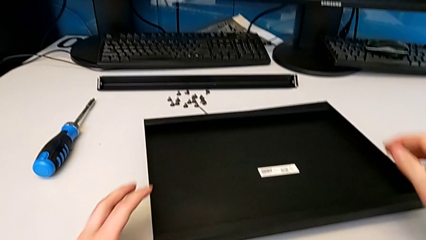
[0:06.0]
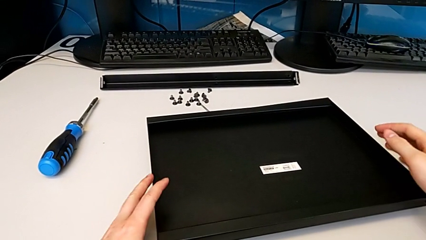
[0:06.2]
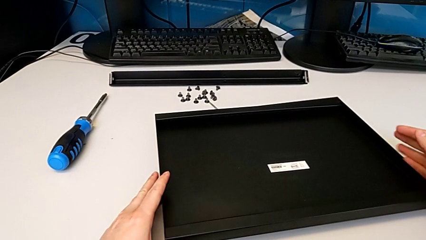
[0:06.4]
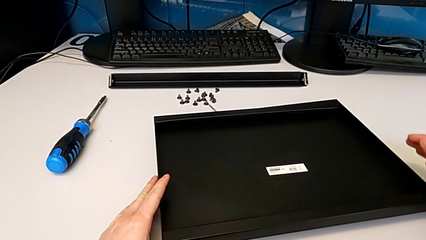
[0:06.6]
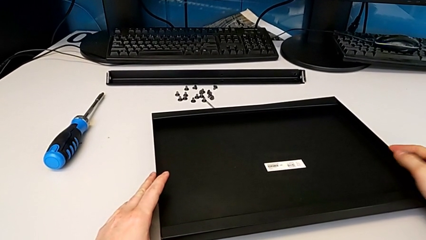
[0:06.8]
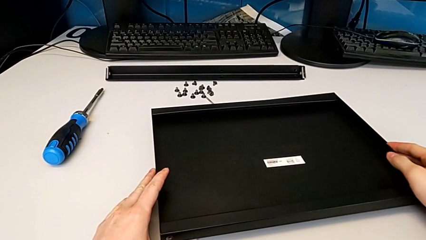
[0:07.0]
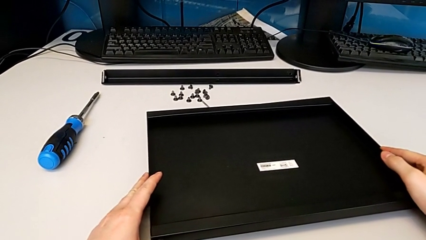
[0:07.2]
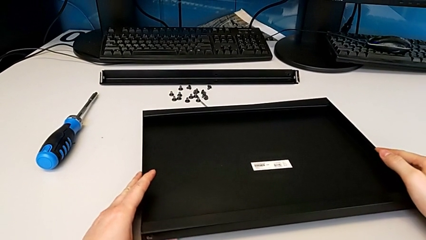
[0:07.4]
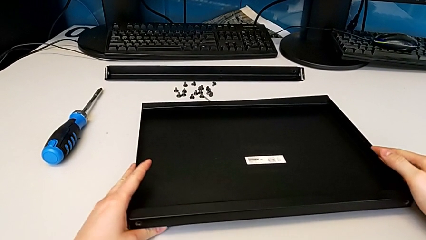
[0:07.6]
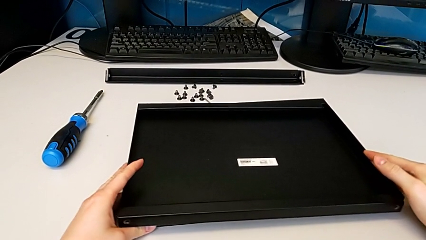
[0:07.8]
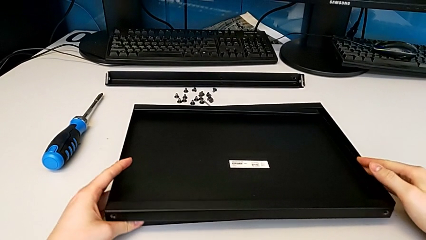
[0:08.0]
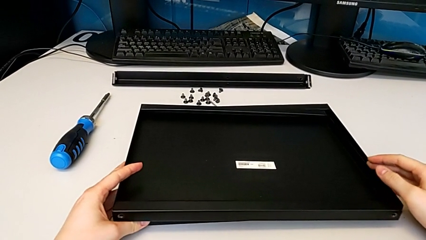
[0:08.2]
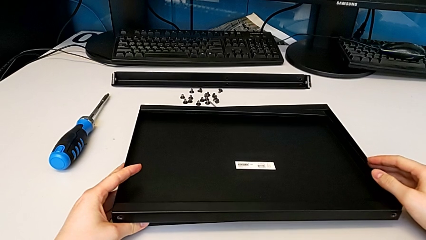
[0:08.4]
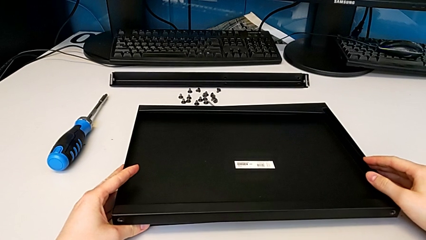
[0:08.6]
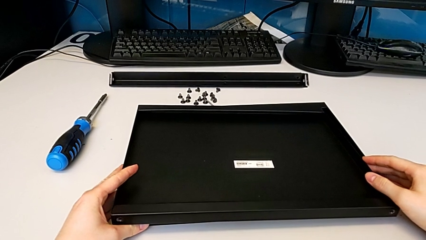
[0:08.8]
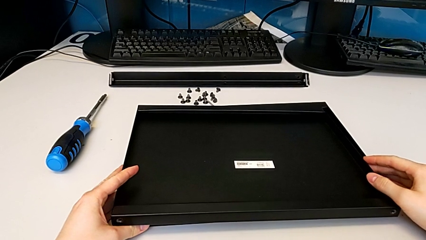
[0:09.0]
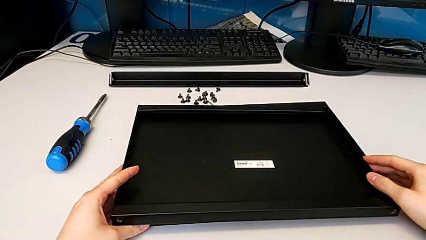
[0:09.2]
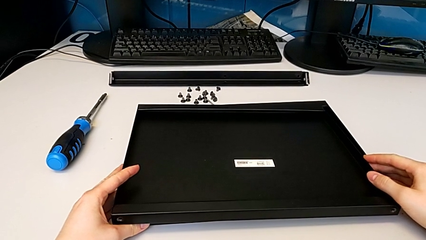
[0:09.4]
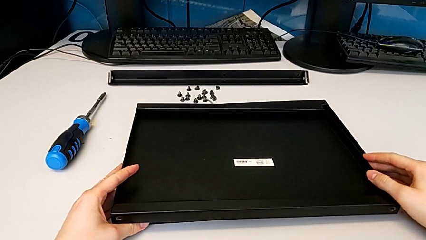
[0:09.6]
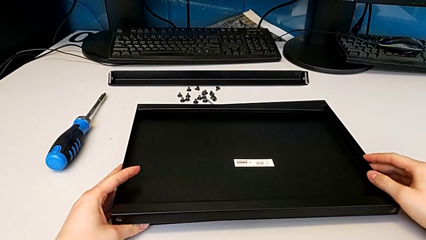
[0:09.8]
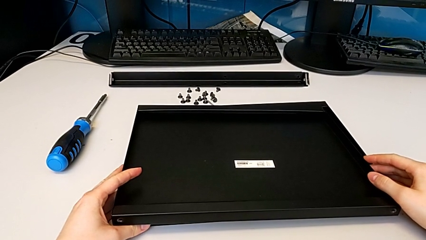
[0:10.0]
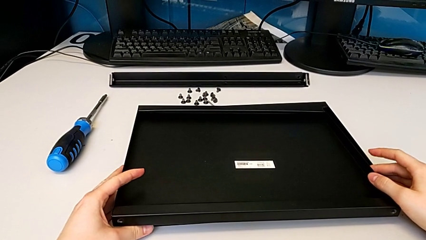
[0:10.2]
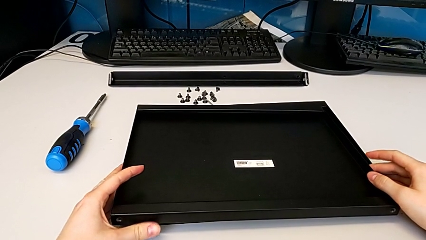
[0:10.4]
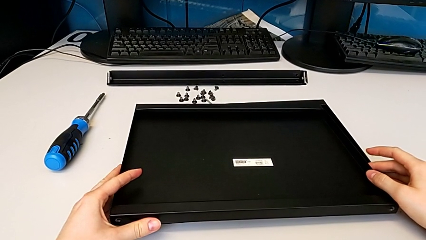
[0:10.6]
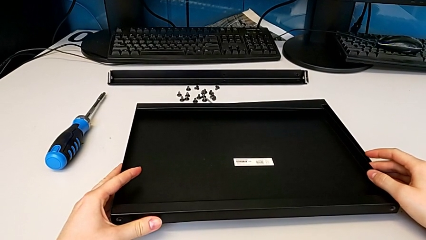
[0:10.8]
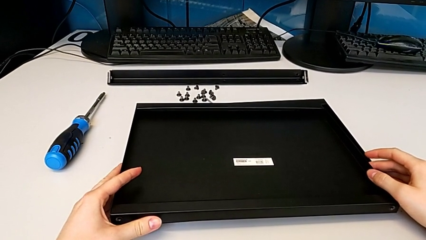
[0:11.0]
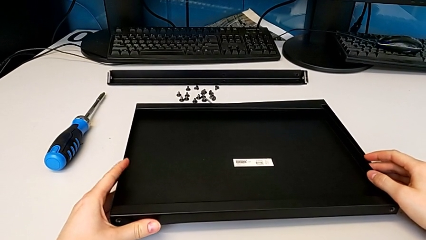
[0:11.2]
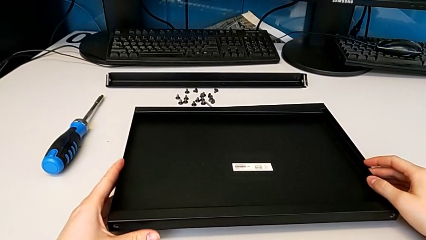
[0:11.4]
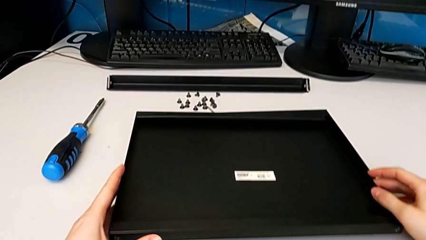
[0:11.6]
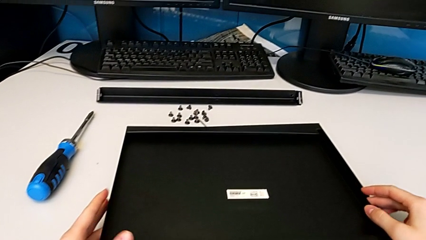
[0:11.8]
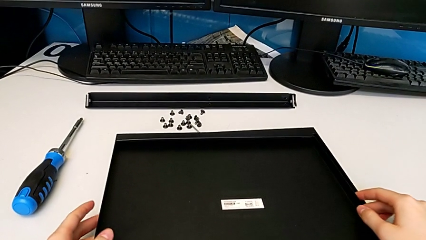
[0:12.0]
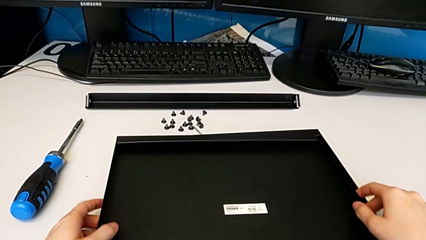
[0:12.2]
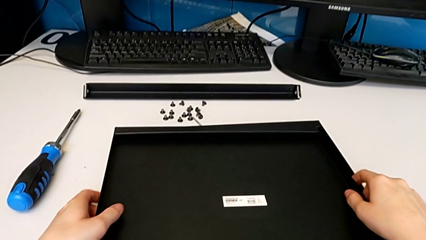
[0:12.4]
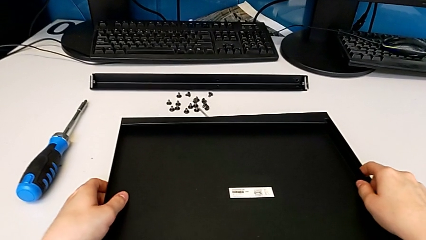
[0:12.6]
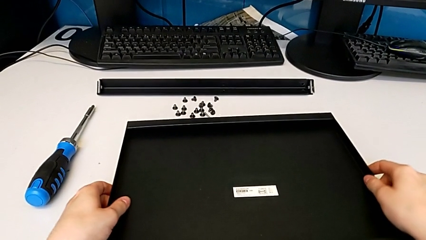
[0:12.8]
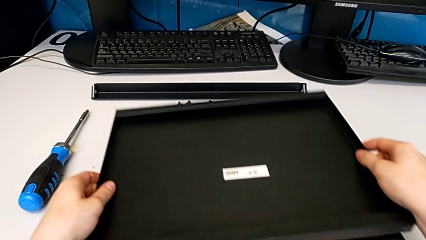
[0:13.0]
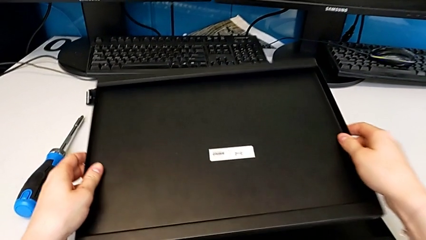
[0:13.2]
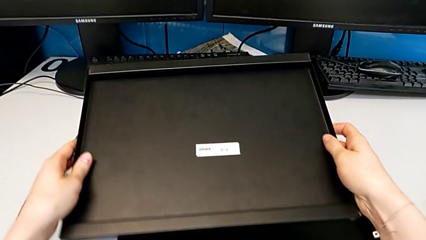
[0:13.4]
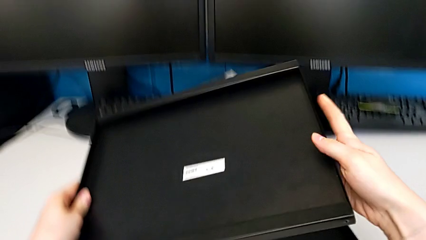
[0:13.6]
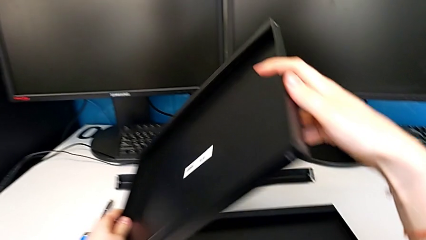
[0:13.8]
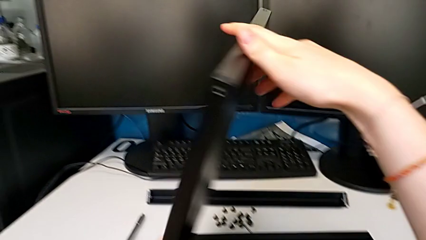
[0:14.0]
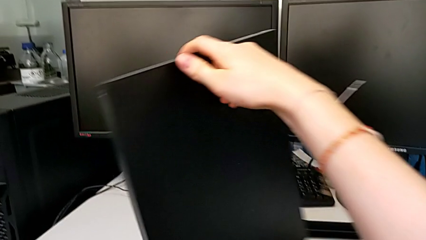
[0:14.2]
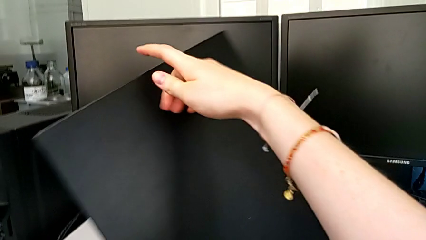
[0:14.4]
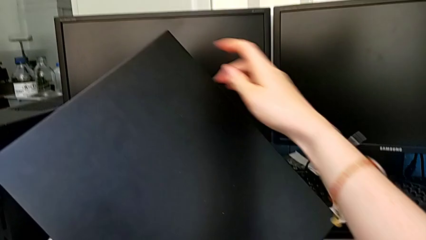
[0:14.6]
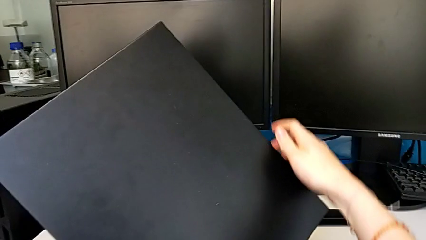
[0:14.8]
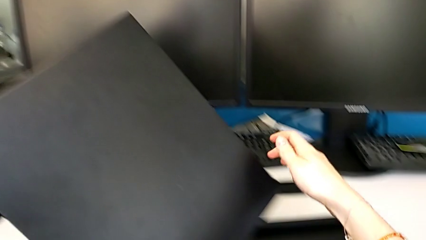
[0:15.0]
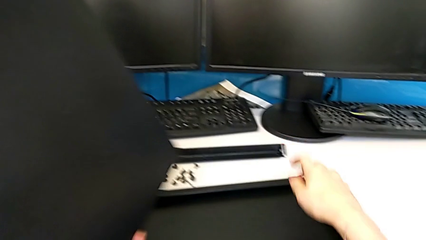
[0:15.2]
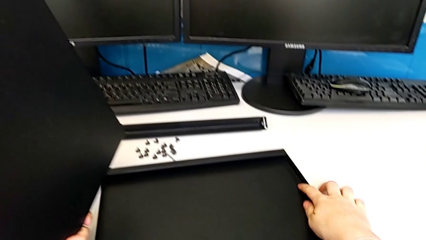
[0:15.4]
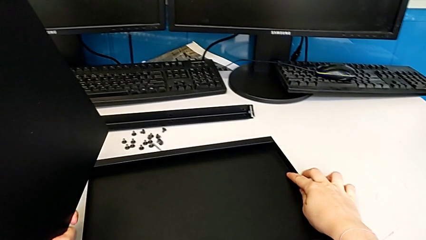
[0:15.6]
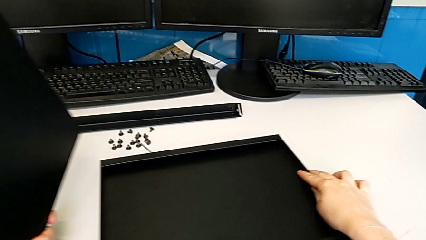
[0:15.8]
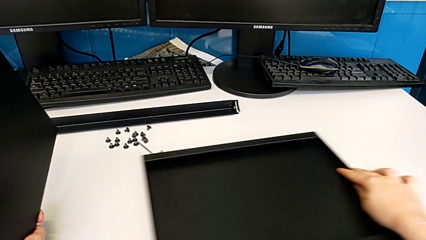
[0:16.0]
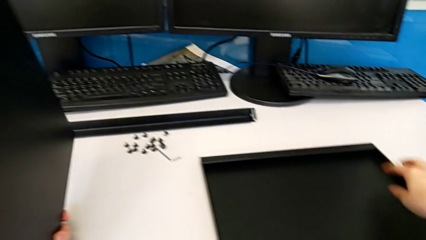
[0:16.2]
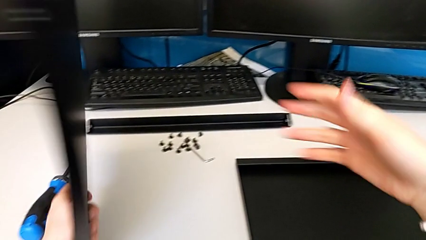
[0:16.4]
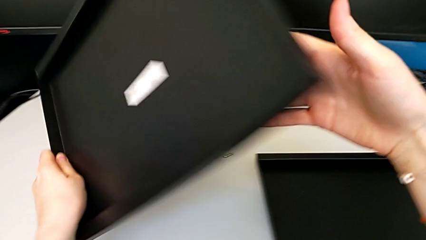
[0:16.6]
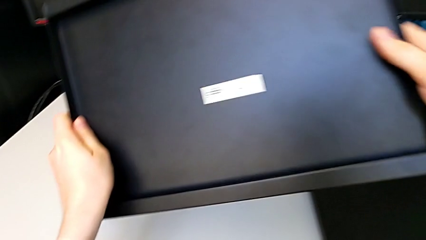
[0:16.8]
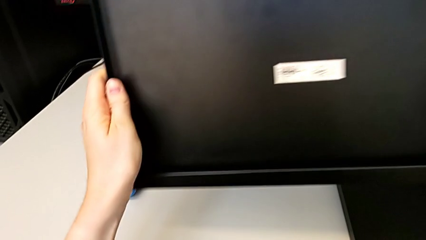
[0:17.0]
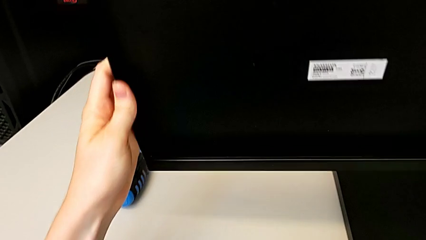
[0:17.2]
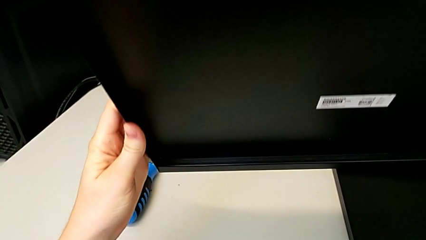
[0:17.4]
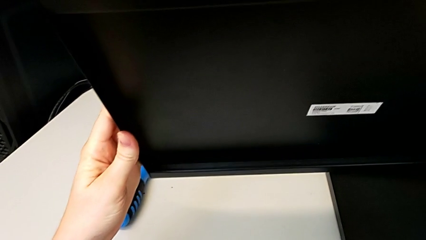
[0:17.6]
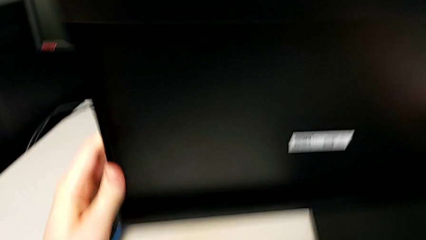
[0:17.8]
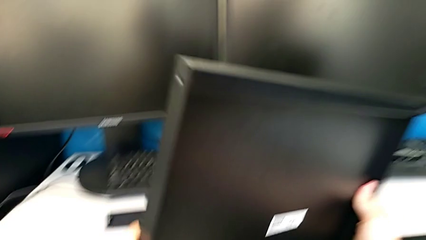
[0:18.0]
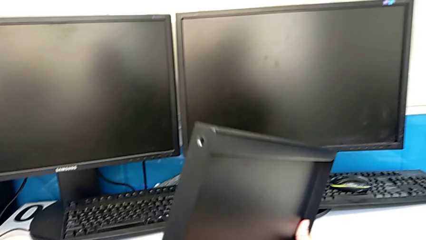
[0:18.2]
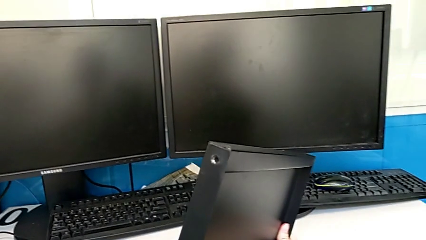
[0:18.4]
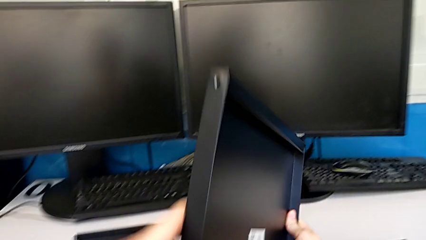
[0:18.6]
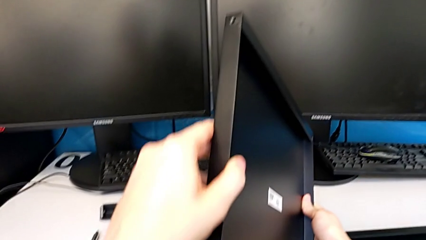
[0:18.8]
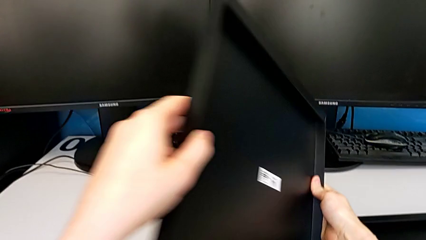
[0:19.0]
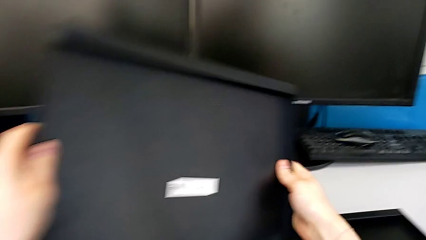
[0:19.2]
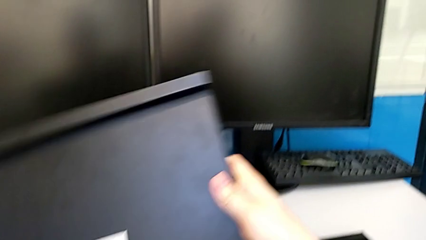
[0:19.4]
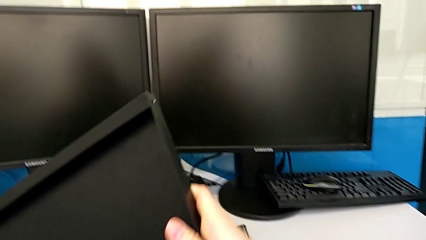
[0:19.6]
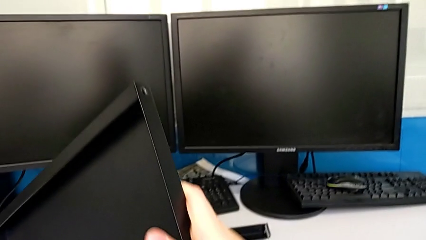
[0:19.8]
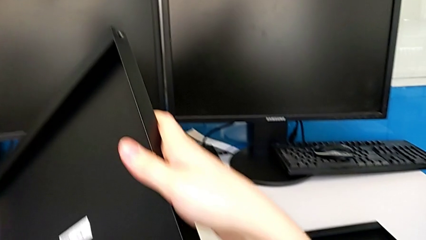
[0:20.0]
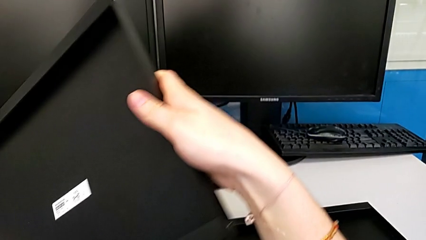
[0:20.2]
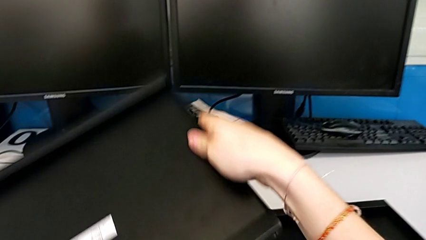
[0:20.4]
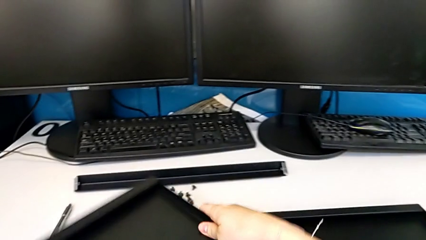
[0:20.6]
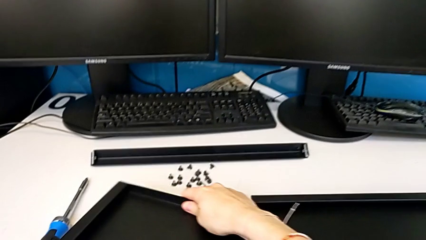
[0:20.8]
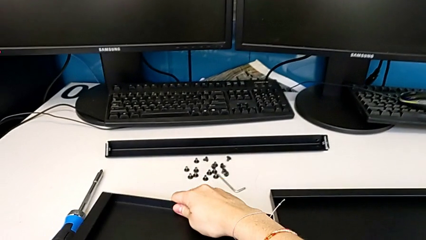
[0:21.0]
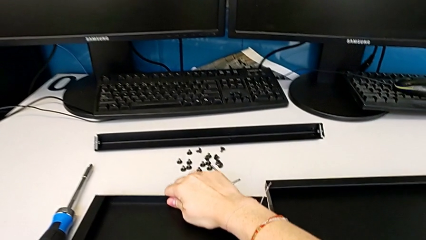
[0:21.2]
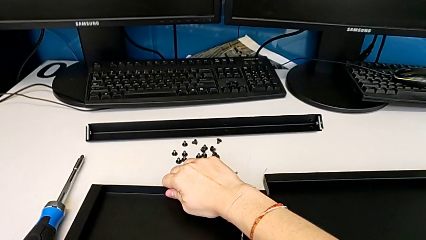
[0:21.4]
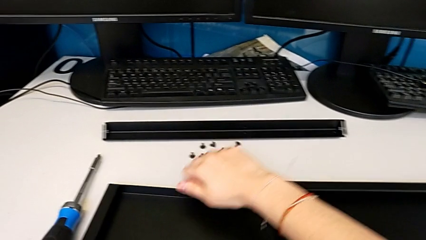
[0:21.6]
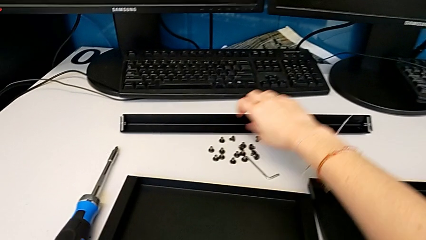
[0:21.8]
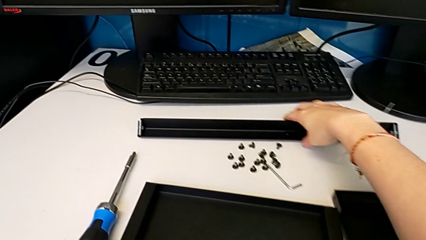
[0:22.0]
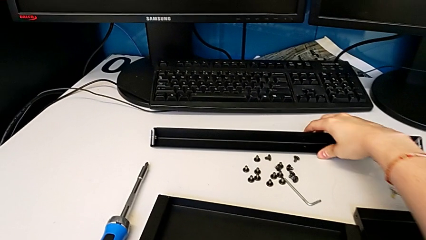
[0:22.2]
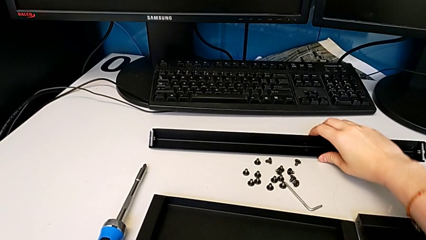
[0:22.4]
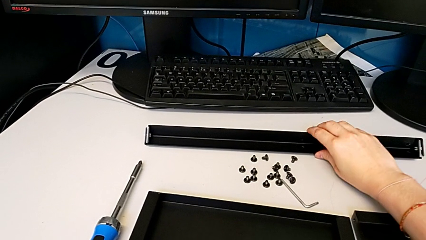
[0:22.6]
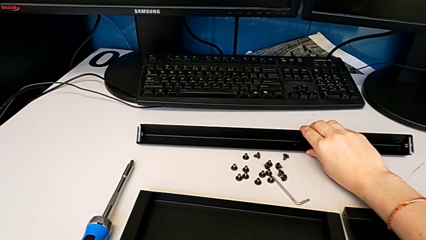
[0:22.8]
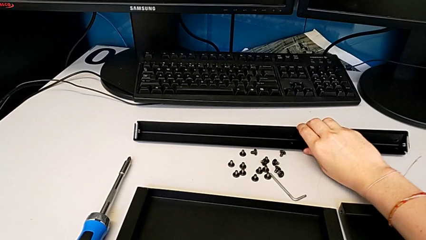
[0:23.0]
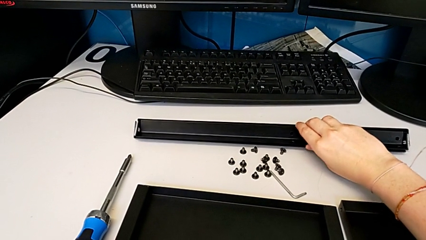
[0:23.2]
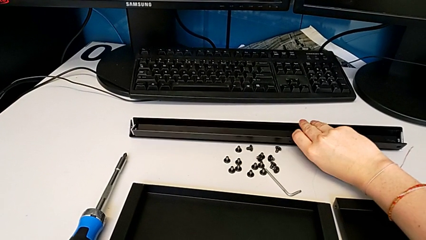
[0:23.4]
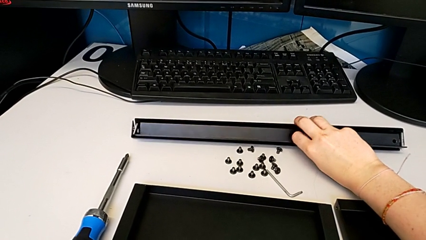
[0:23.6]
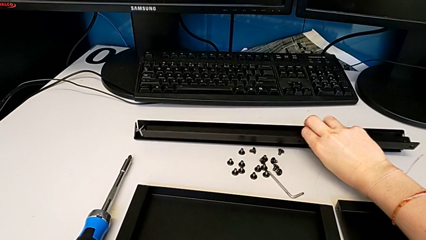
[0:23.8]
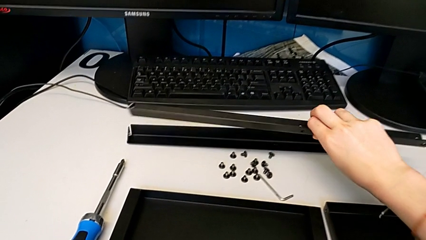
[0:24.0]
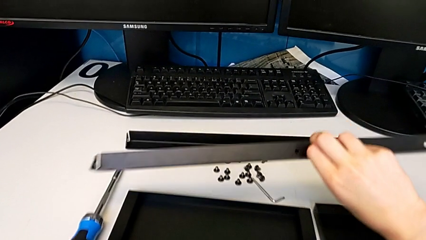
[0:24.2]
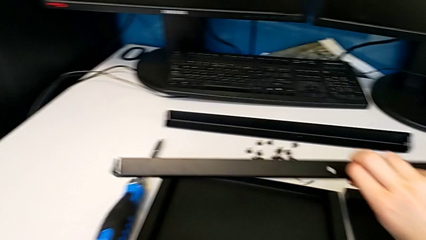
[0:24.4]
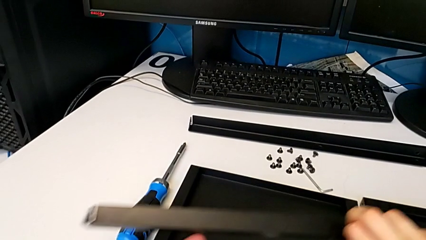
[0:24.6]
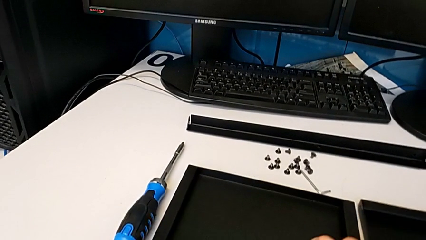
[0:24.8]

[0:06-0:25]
The camera wearer is inspecting the furniture regularly. They grab the tray, slide it, inspect it, drop it and grab the leg.
